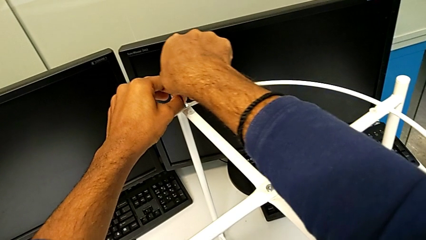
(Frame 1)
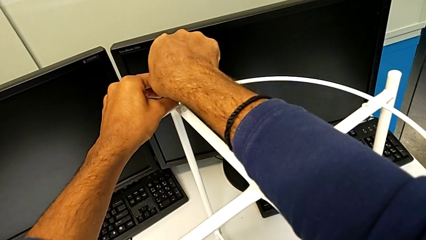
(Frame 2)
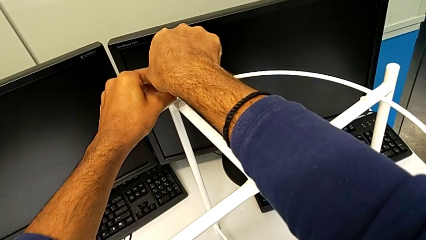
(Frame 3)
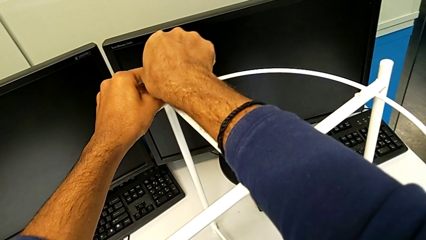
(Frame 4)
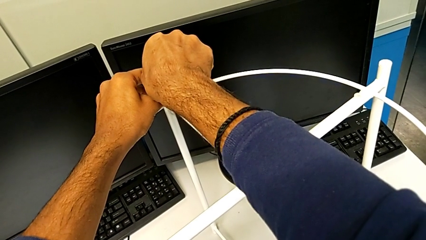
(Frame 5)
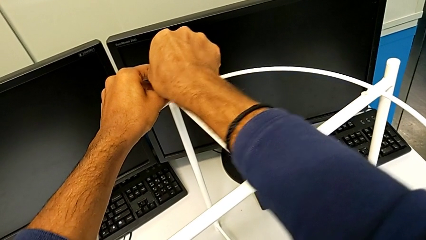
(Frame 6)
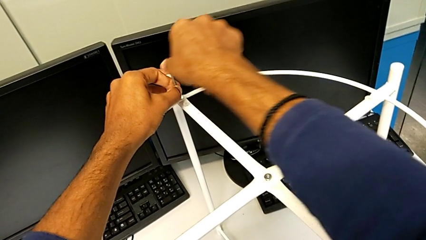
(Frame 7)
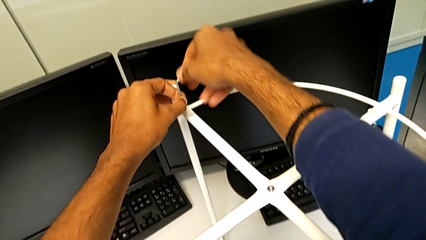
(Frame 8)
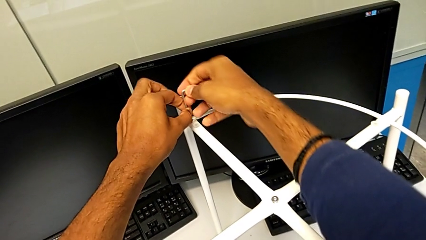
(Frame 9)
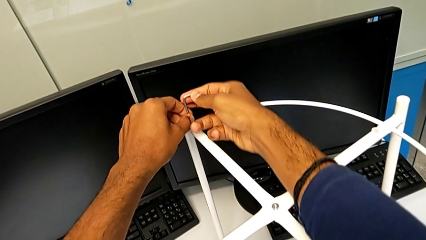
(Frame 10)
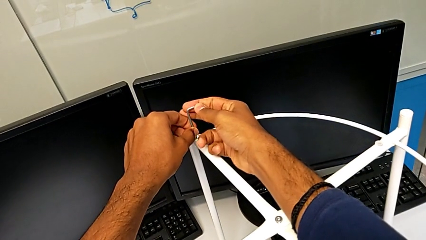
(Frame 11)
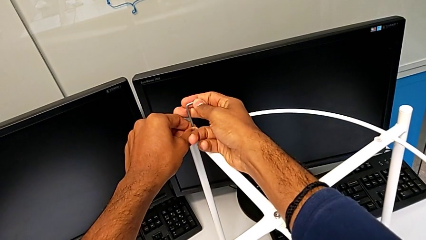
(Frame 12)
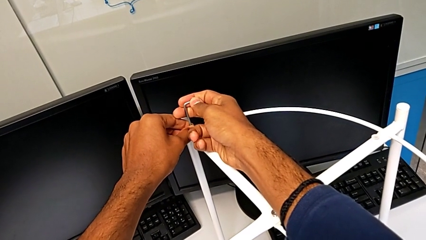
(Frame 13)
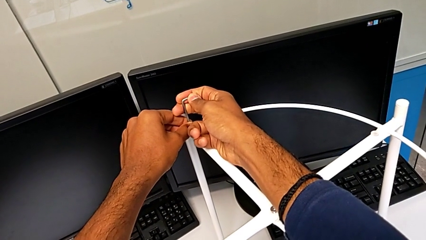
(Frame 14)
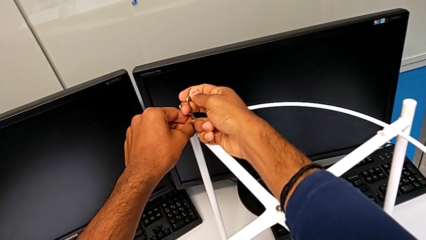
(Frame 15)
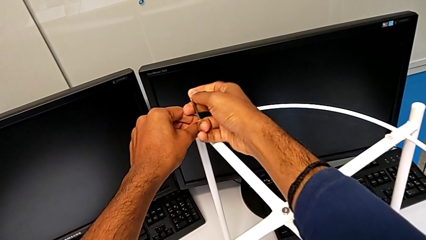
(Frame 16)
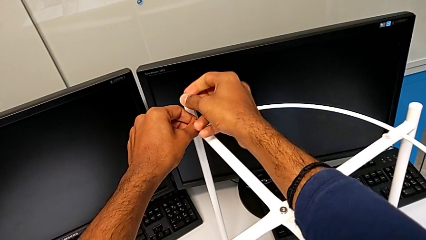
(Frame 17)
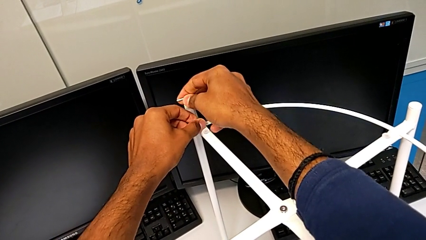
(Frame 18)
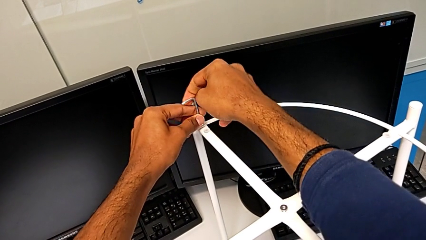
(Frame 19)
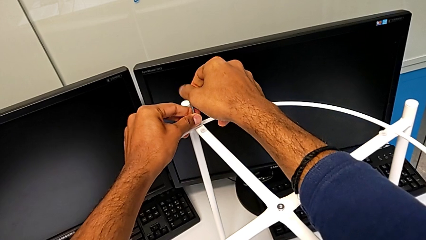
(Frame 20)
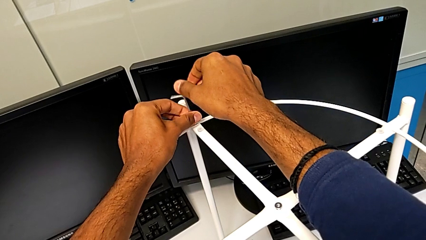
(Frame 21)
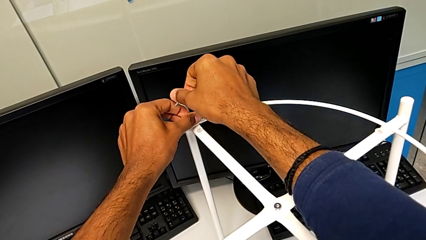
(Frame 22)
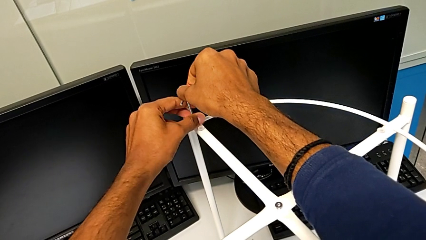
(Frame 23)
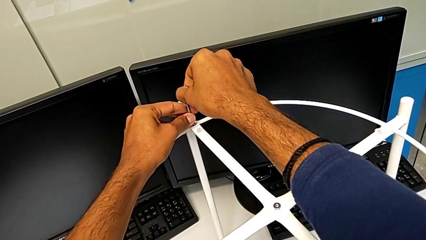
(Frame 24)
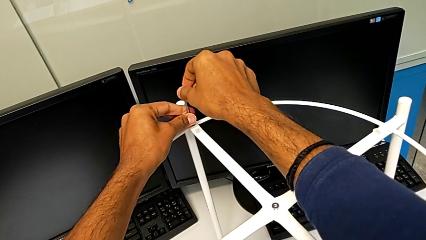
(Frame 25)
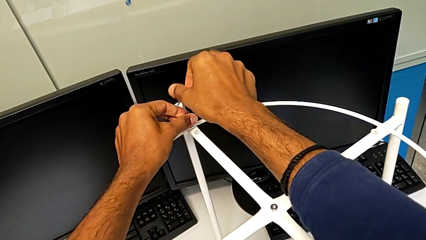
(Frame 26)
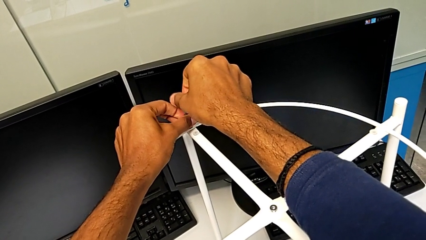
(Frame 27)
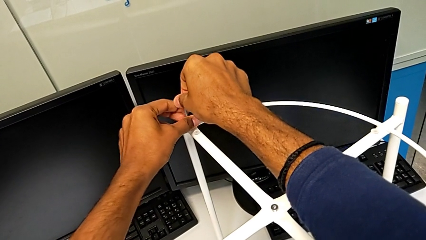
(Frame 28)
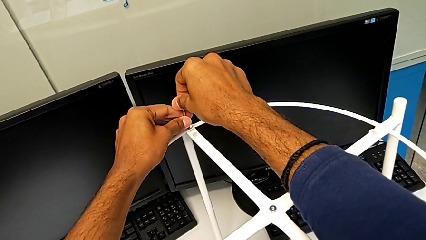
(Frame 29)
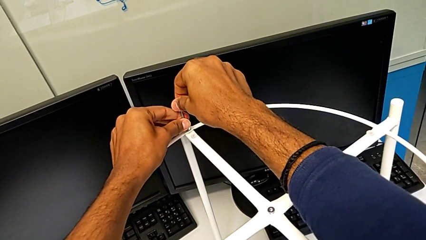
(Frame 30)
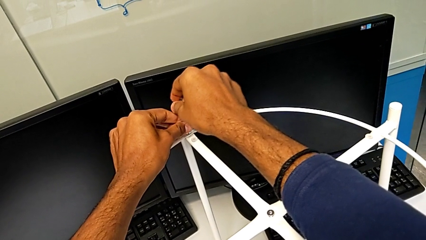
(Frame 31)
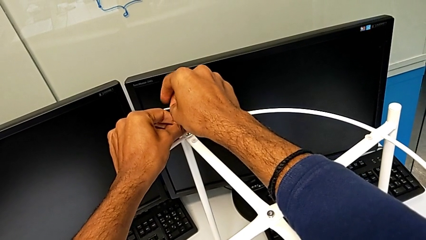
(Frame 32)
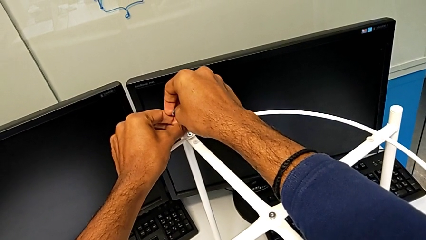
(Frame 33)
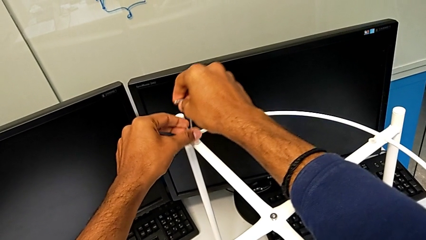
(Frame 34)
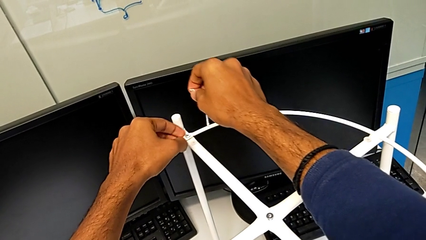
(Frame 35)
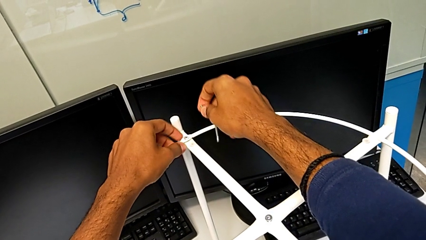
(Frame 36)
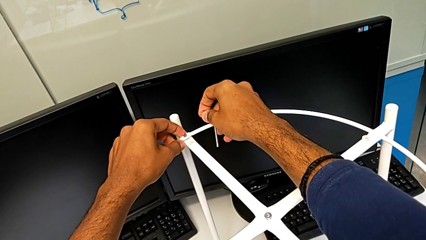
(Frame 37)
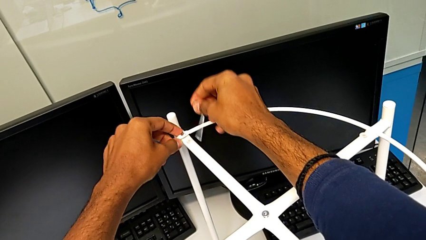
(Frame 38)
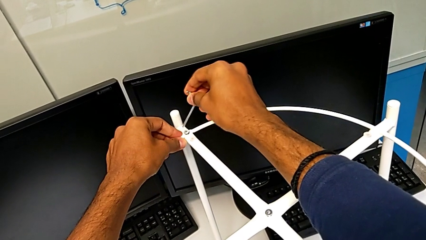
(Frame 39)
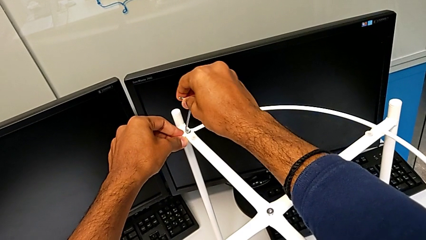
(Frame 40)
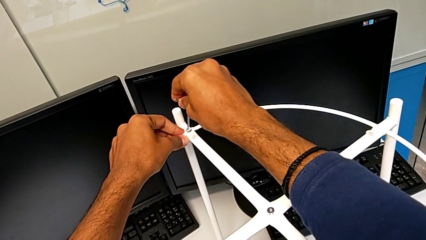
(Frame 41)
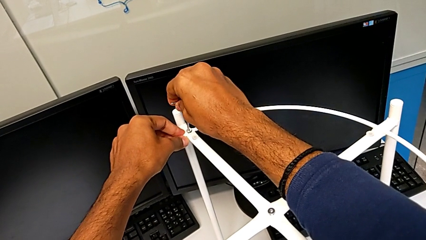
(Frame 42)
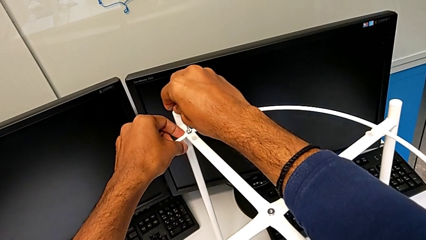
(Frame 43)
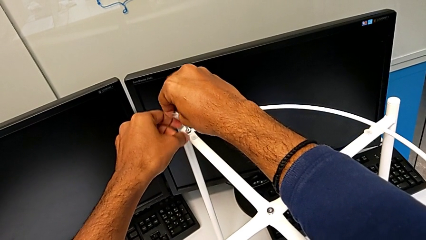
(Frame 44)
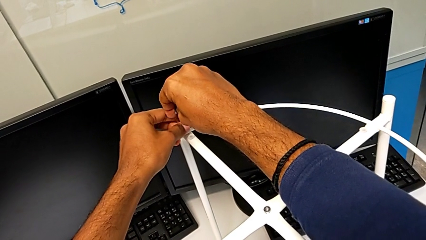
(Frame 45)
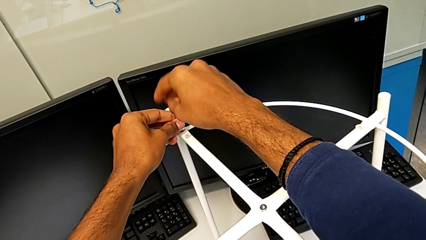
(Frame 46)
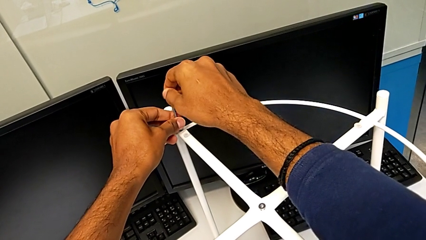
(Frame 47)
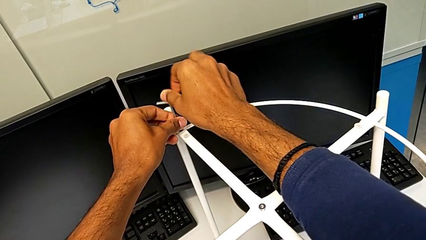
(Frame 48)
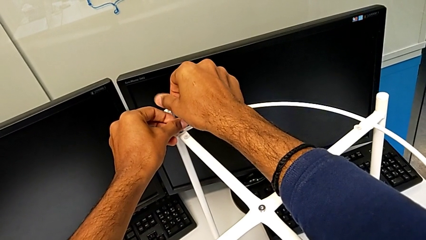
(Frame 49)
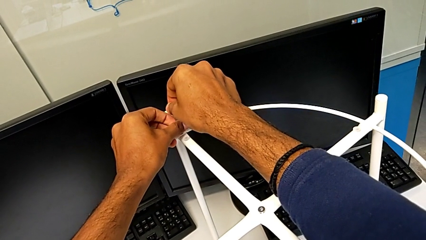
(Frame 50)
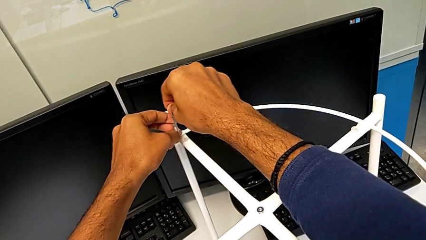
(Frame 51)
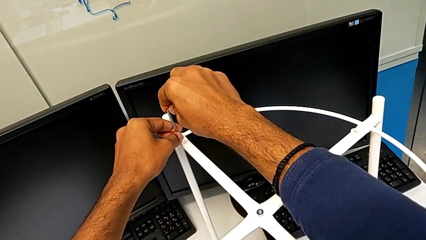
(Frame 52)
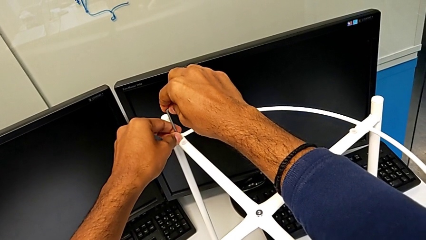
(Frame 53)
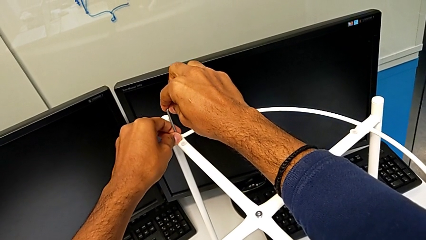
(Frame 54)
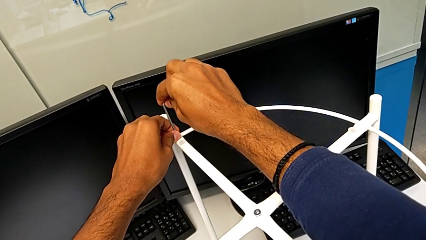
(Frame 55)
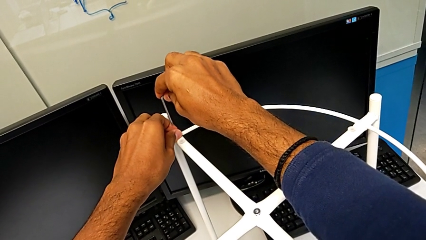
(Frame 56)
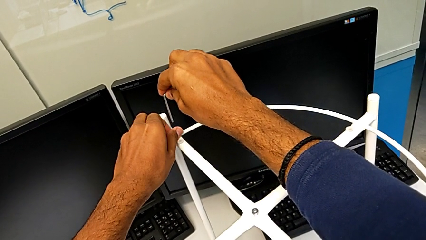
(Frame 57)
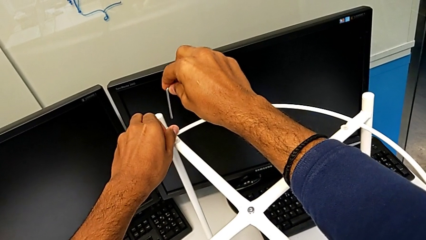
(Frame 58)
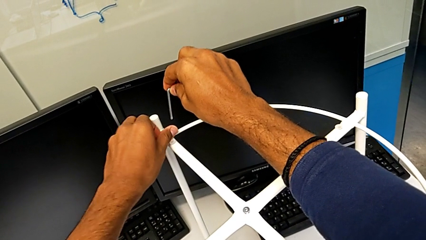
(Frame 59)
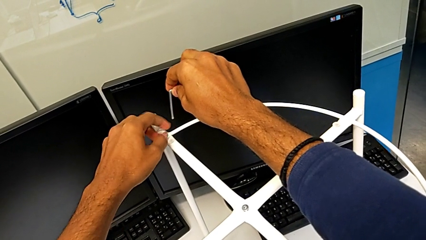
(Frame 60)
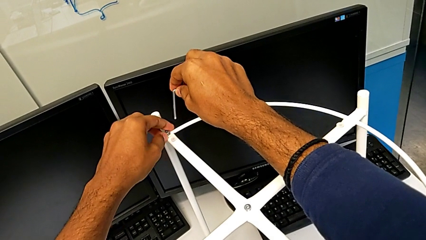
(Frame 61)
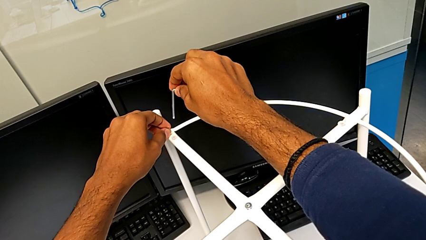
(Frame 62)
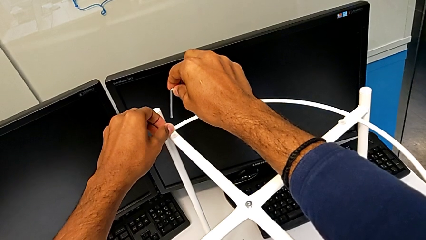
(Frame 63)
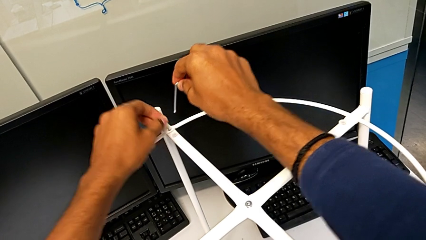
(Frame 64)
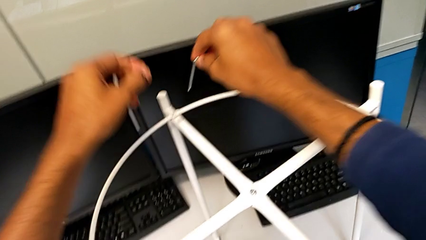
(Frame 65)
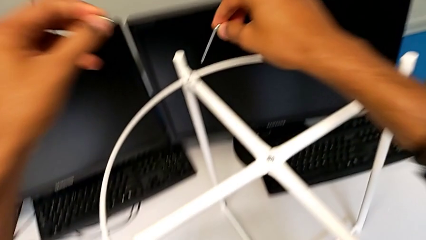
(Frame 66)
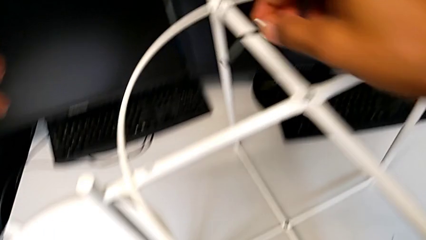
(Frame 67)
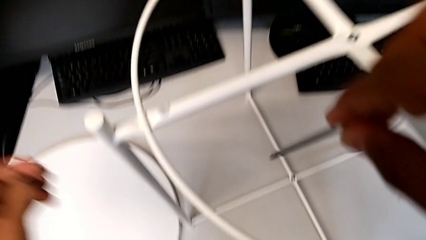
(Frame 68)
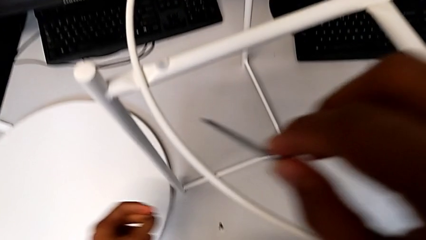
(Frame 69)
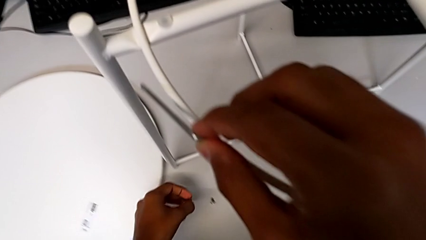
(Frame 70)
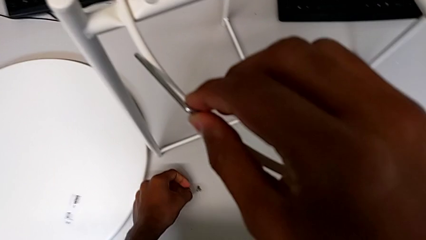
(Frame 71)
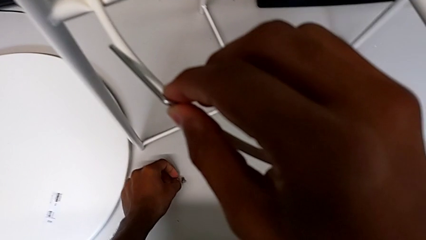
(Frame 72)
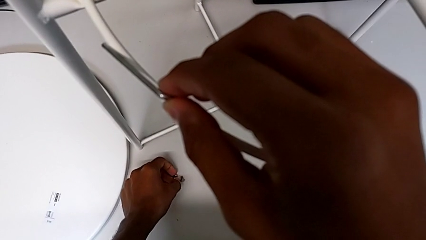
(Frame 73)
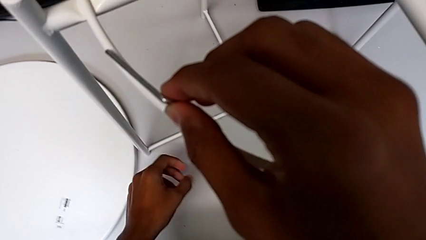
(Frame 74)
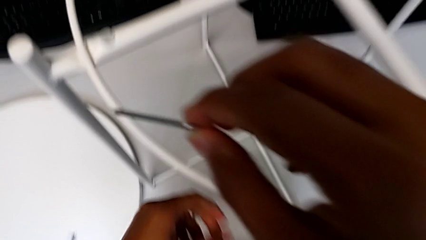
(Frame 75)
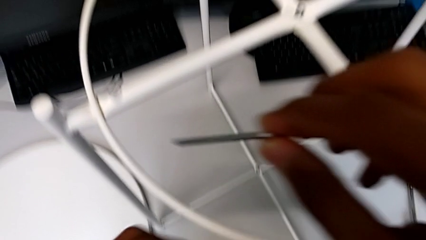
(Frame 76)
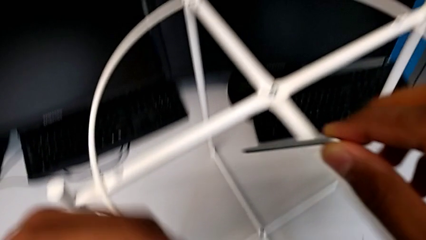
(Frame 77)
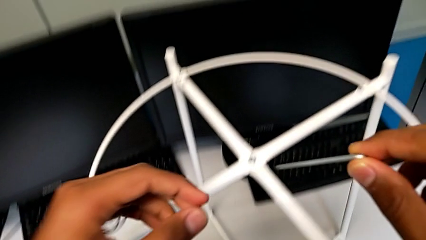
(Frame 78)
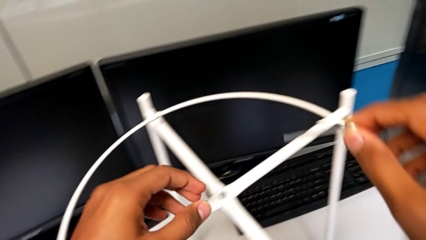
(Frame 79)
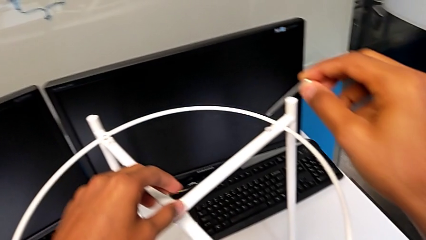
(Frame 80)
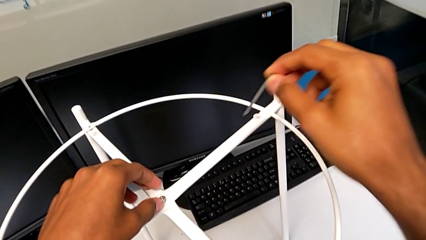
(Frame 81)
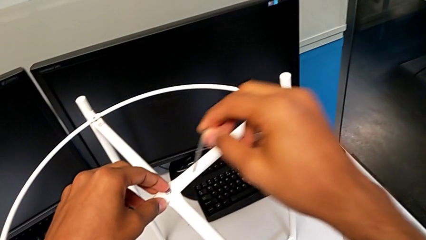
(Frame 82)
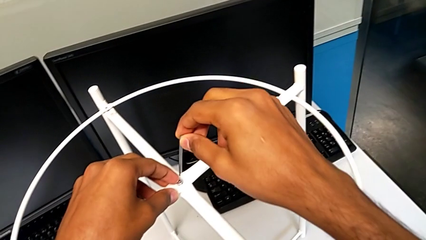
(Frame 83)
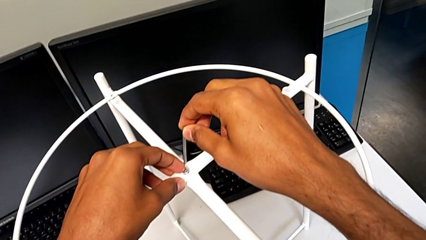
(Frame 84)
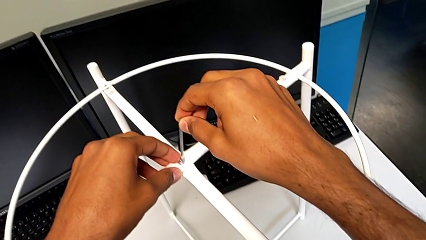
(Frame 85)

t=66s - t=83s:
The camera wearer is removing the circle from the base. They keep unscrewing the hex socket head, withdraw the Allen wrench, unscrew the hex socket head, insert the Allen wrench, unscrew the hex socket head, withdraw the Allen wrench, unscrew the hex socket head, disassemble it, place it and wrongly approach the hex socket head.
